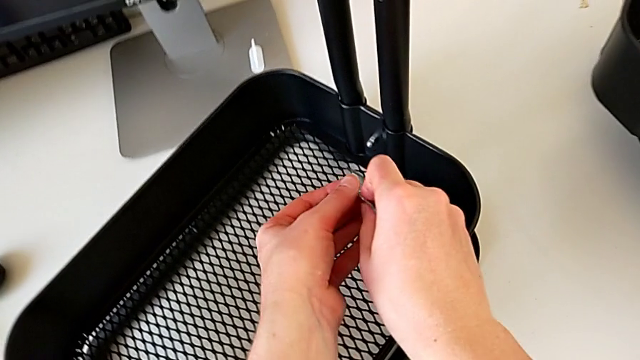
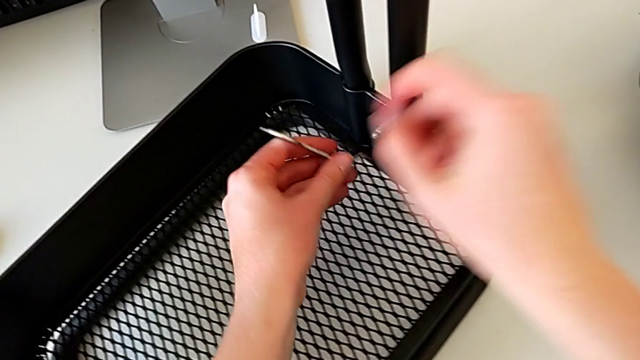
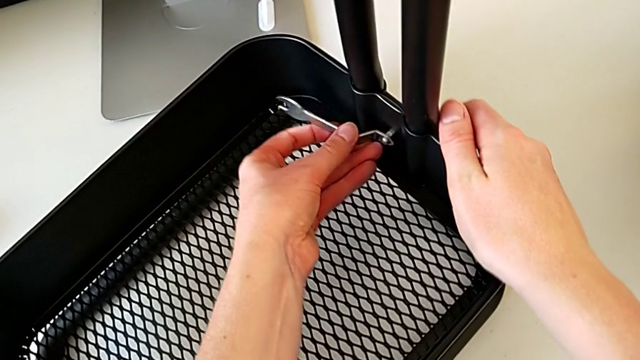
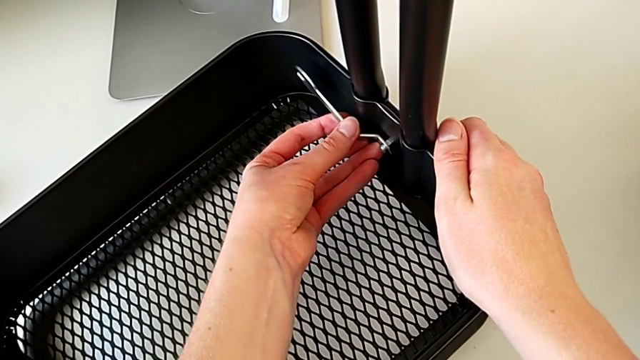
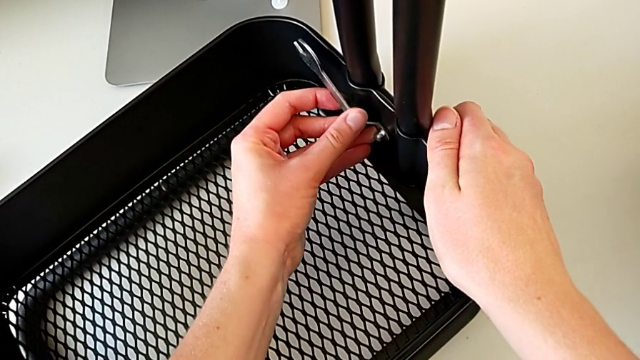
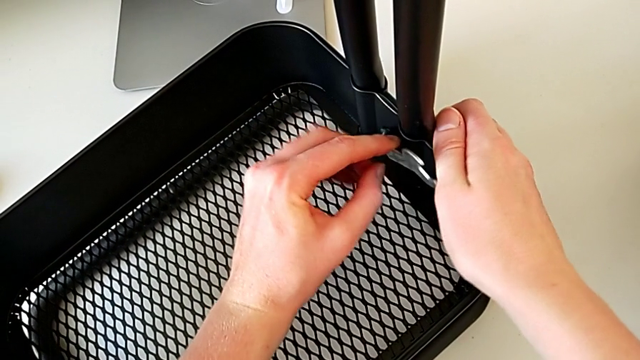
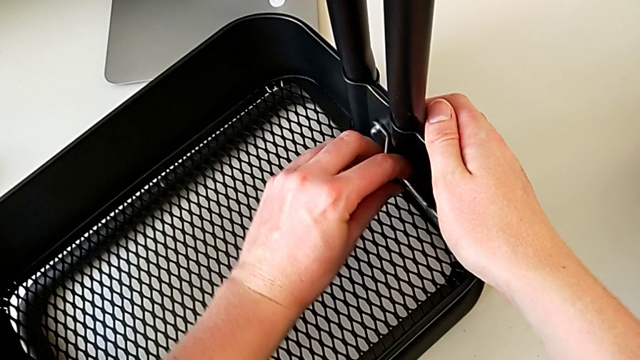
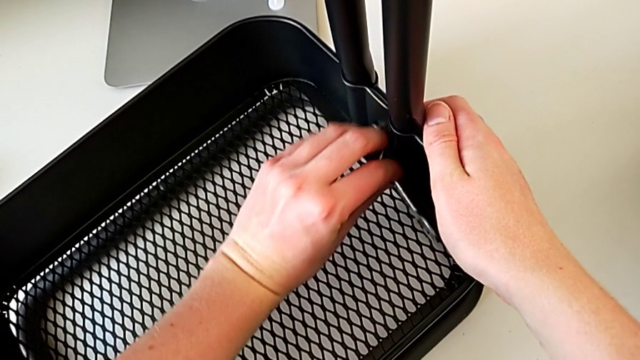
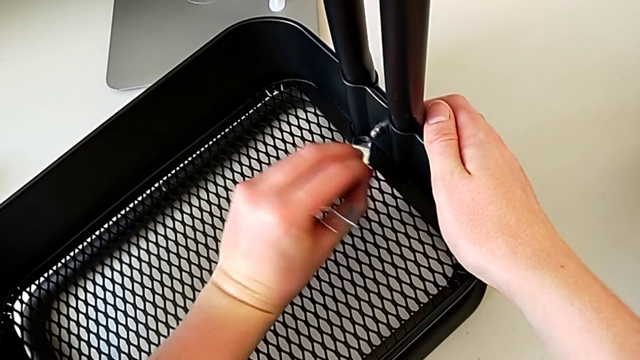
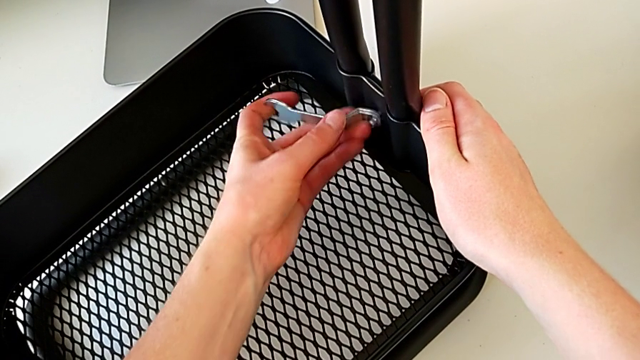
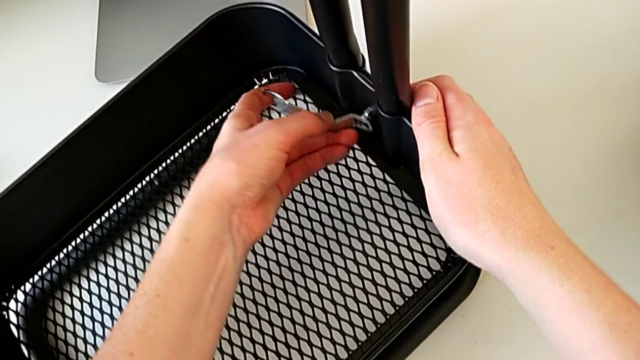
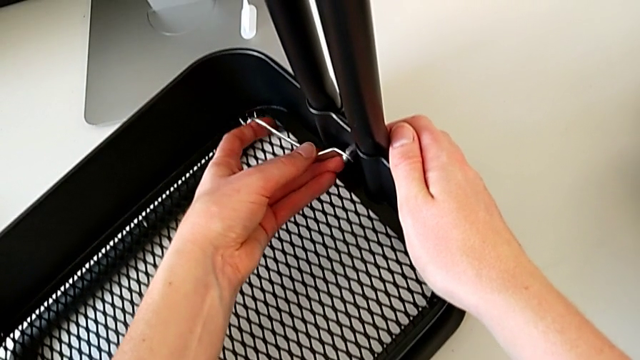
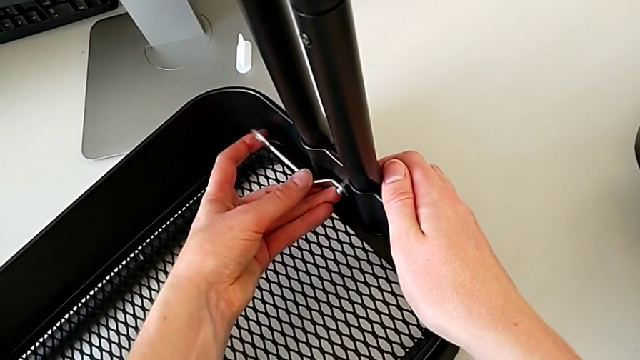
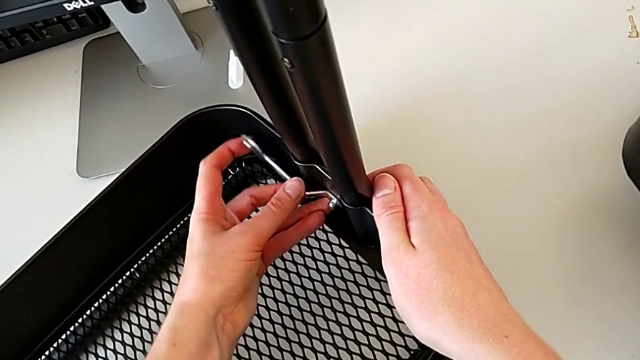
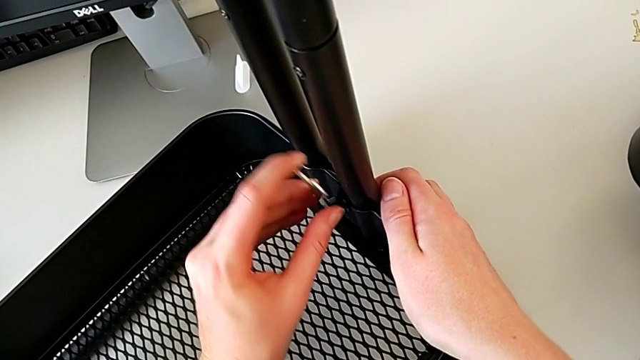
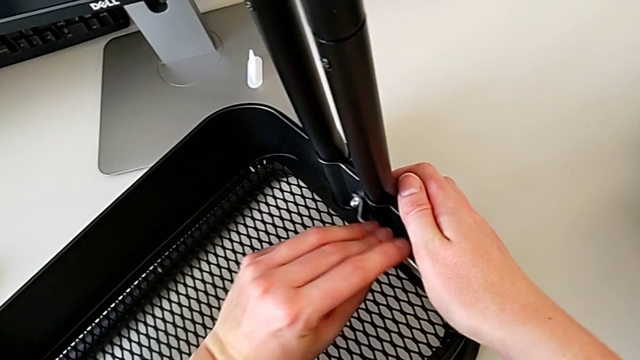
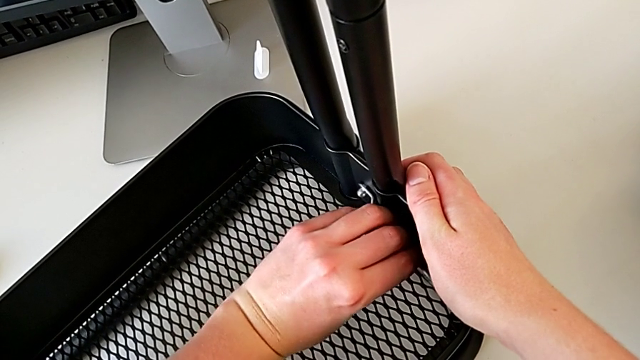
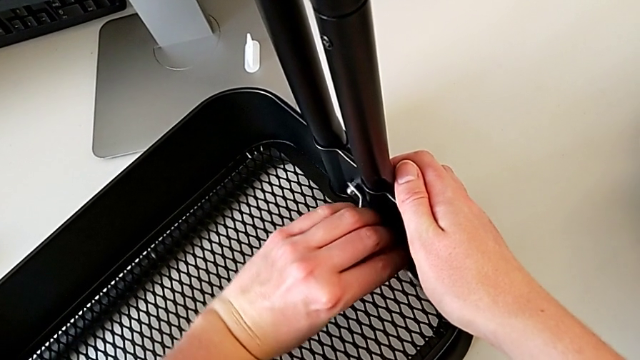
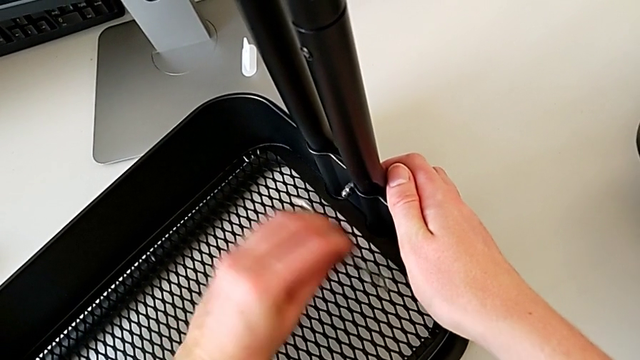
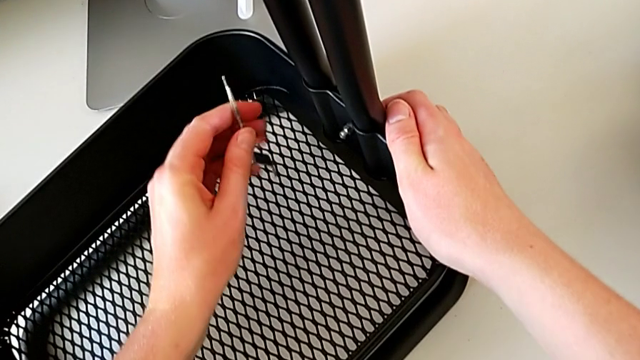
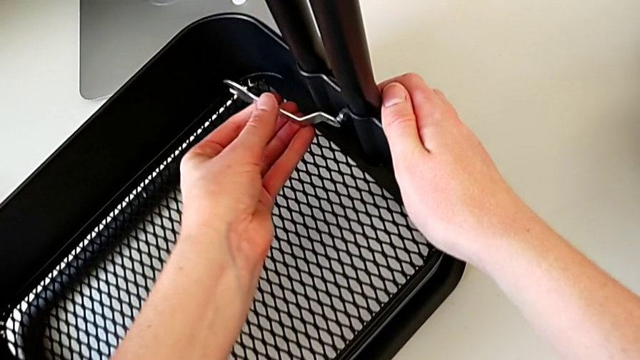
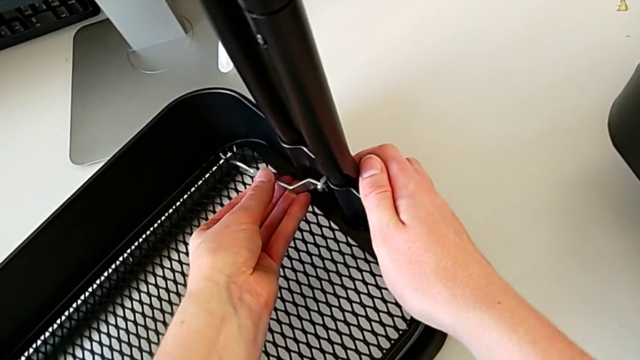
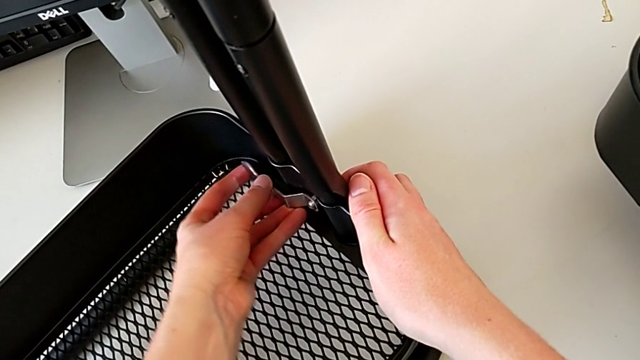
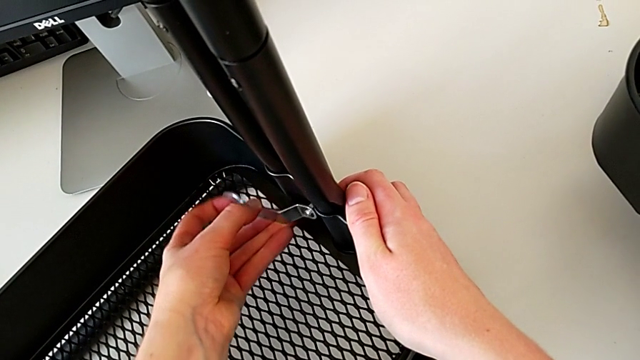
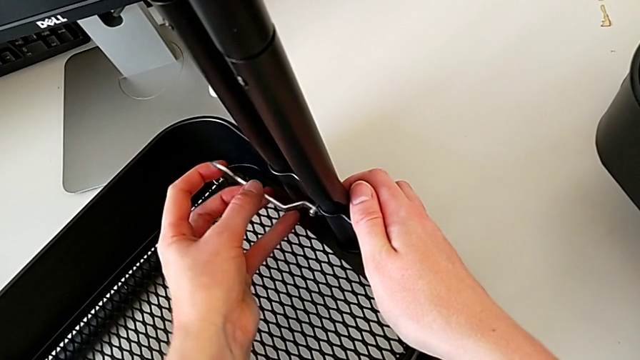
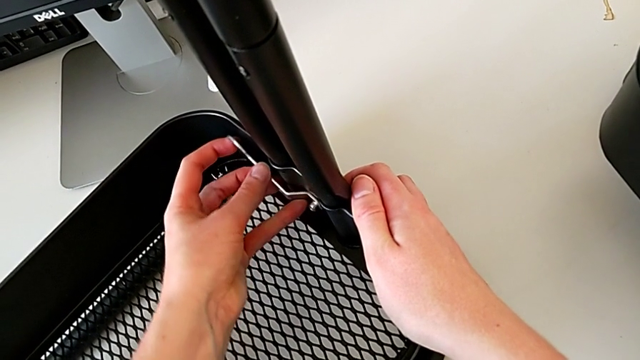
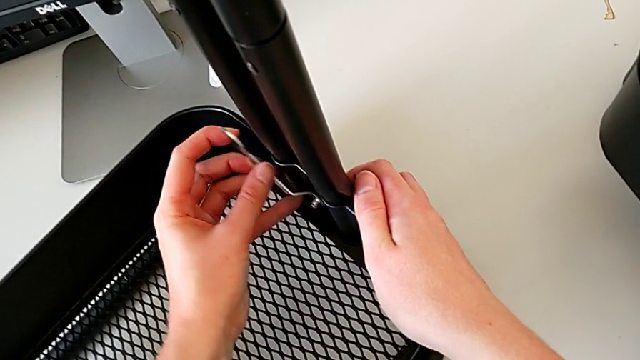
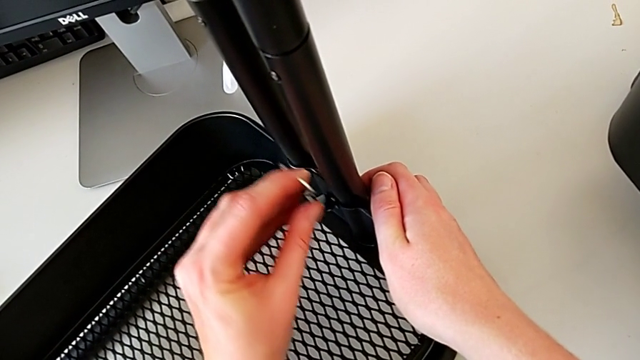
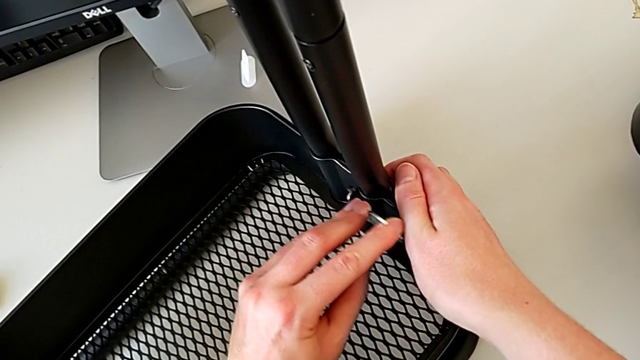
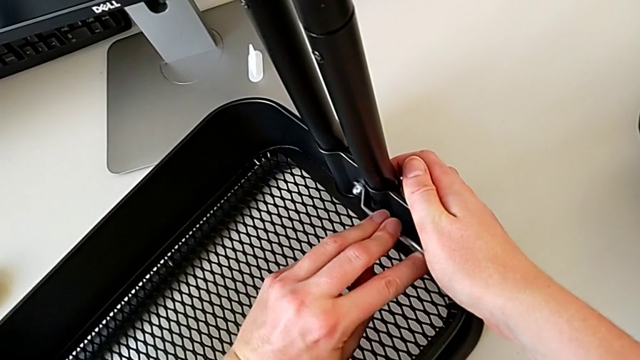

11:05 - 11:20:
The camera wearer is putting the top tray in place. They insert the hexagonal wrench, screw the hexagon cap nut, withdraw the hexagonal wrench, insert it, screw the hexagon cap nut, withdraw the hexagonal wrench, insert it and screw the hexagon cap nut.

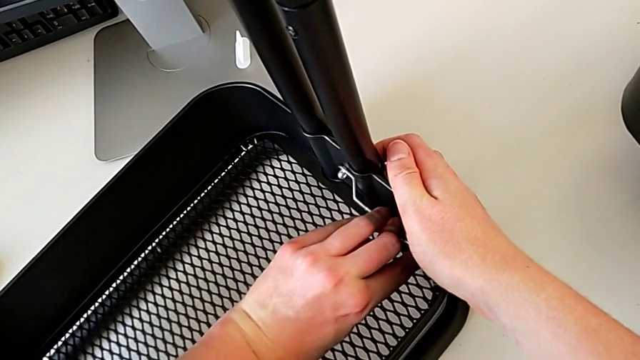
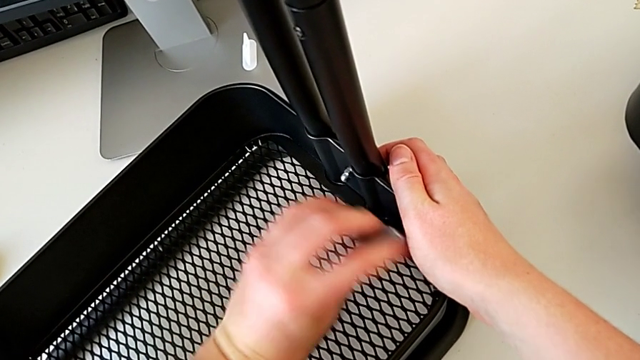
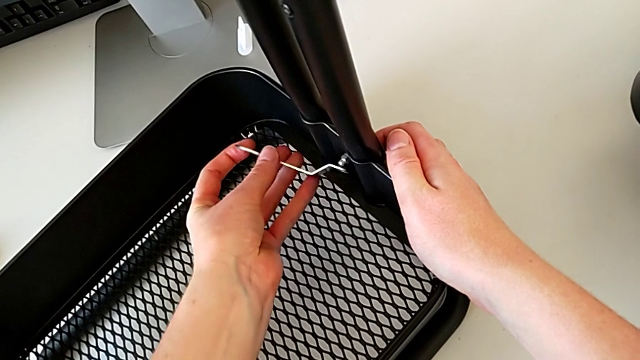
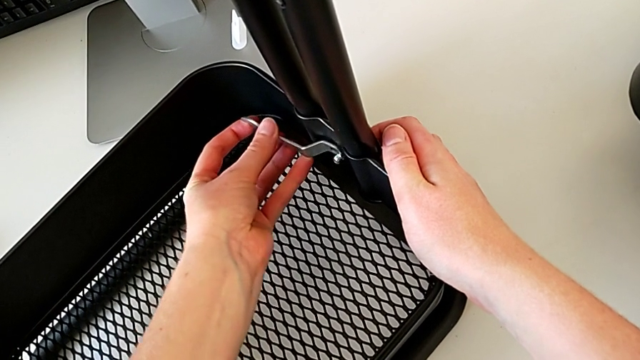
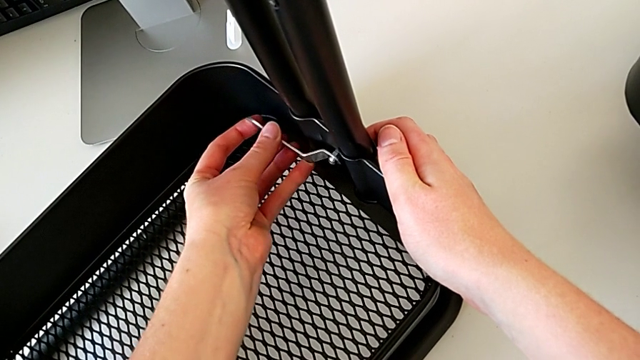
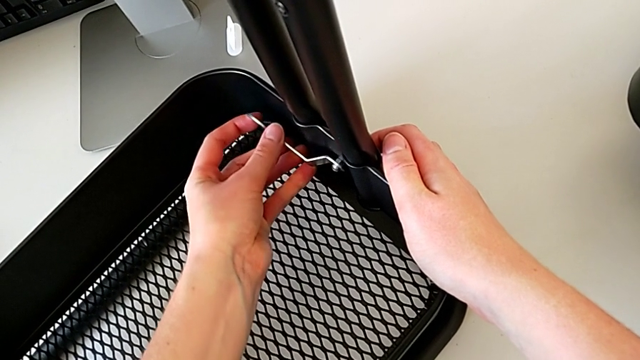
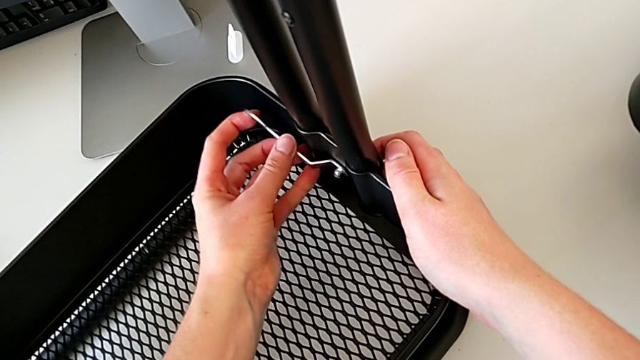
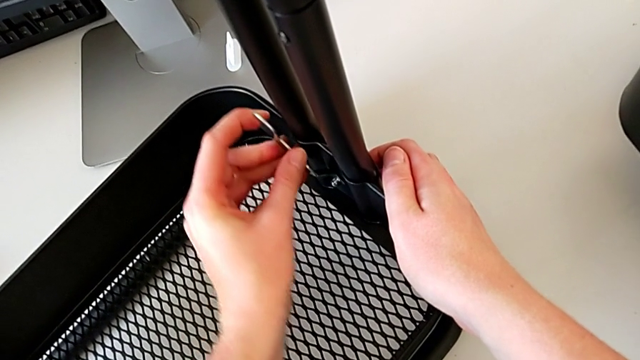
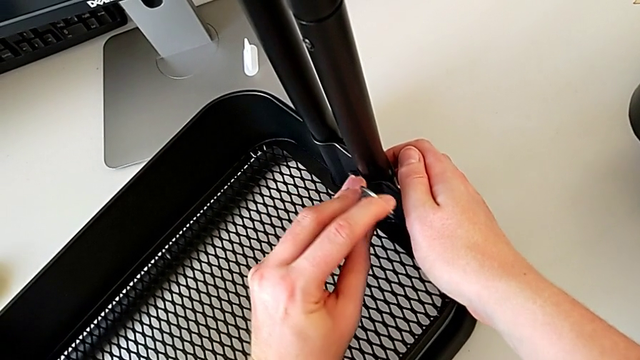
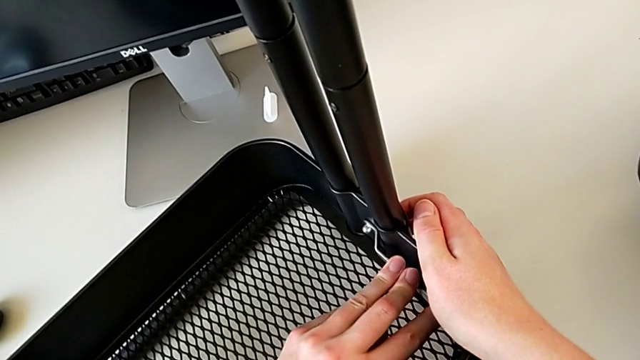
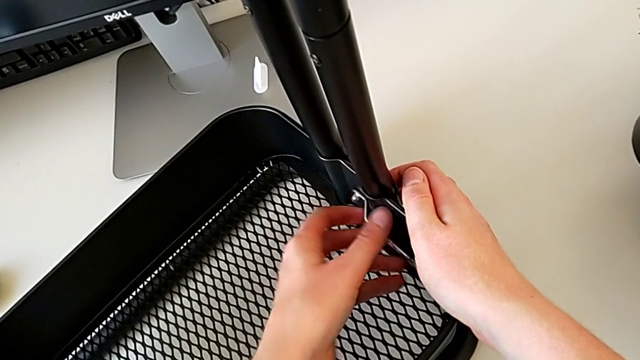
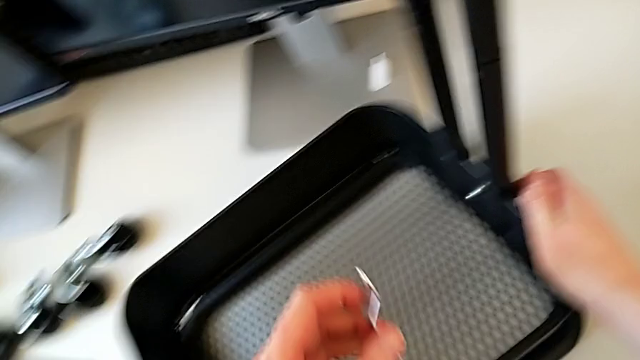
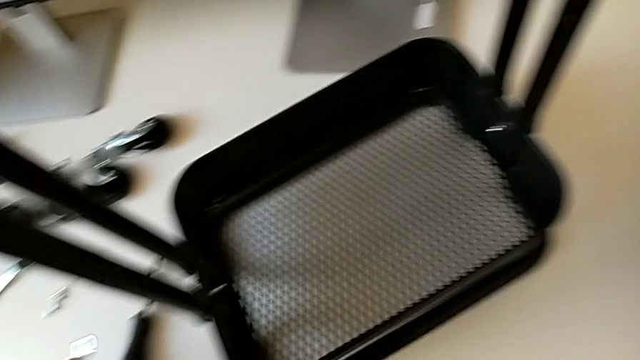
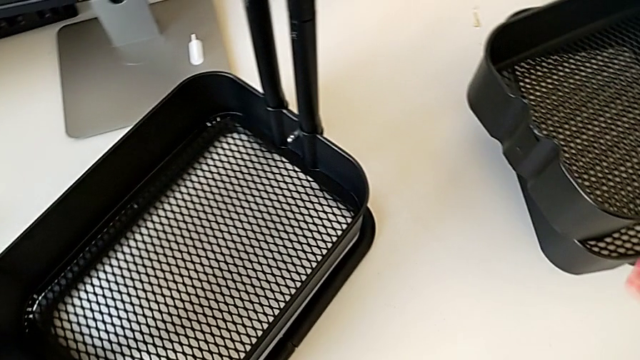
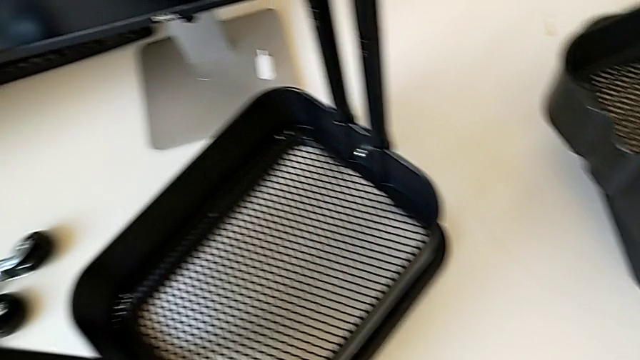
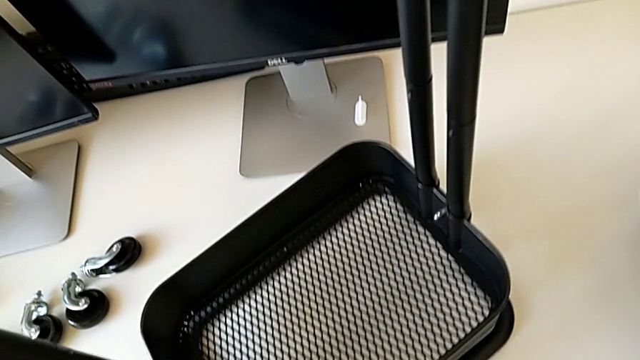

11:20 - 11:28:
The camera wearer is putting the top tray in place. They withdraw the hexagonal wrench, insert it, screw the screw, withdraw the hexagonal wrench, place it and grab the grid tray.
